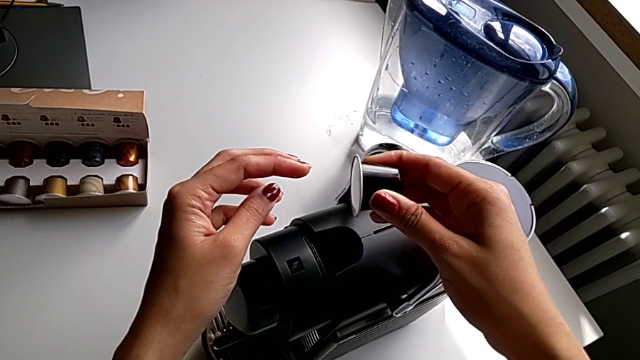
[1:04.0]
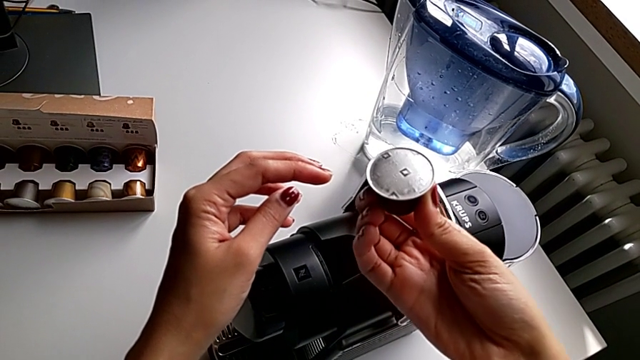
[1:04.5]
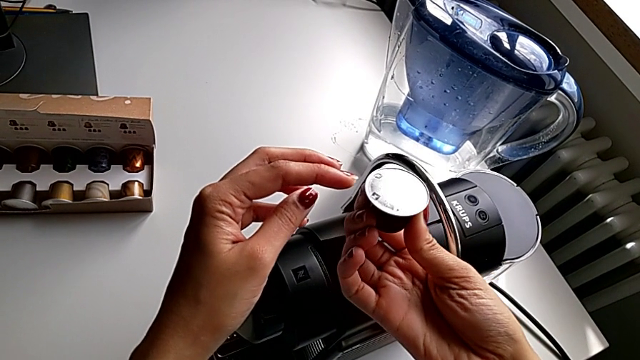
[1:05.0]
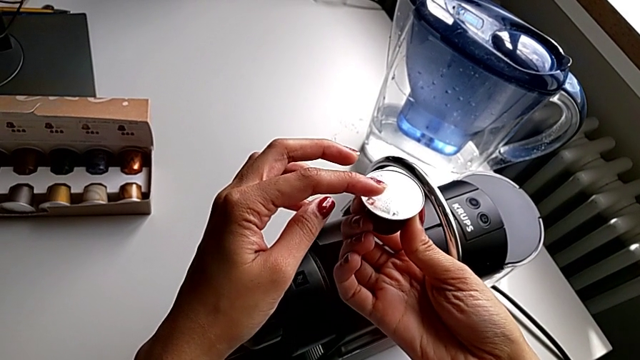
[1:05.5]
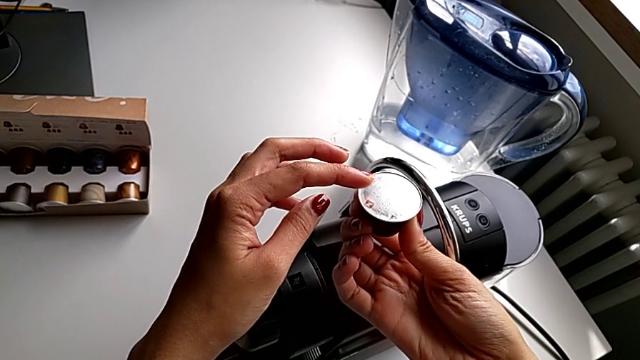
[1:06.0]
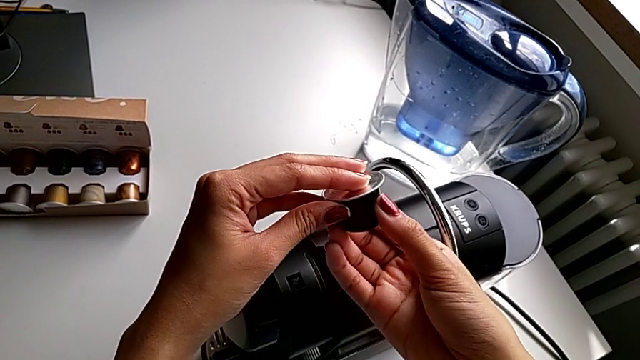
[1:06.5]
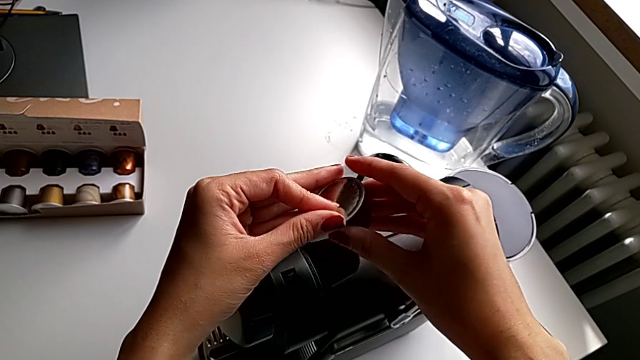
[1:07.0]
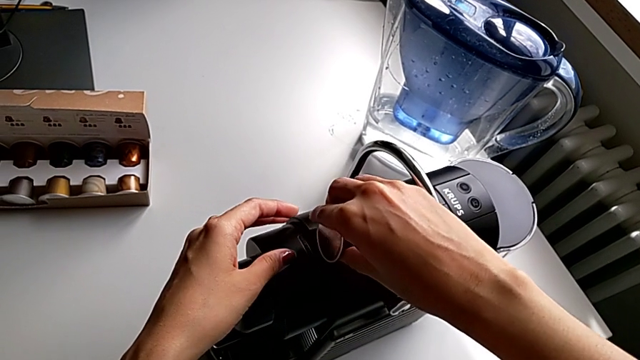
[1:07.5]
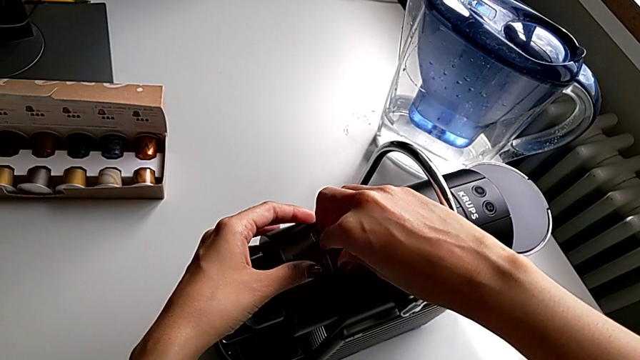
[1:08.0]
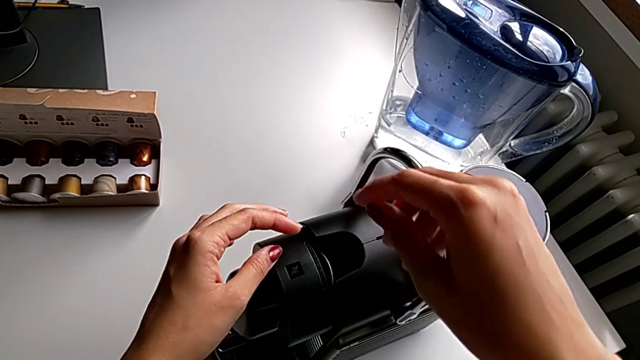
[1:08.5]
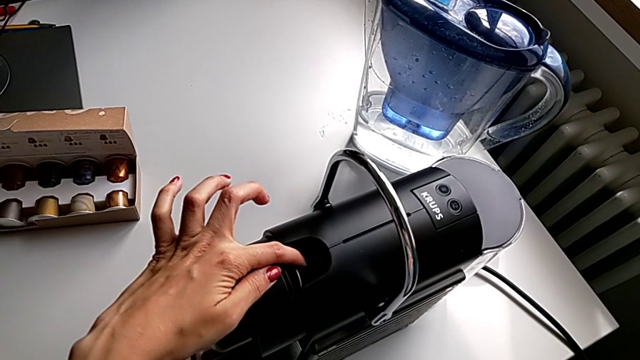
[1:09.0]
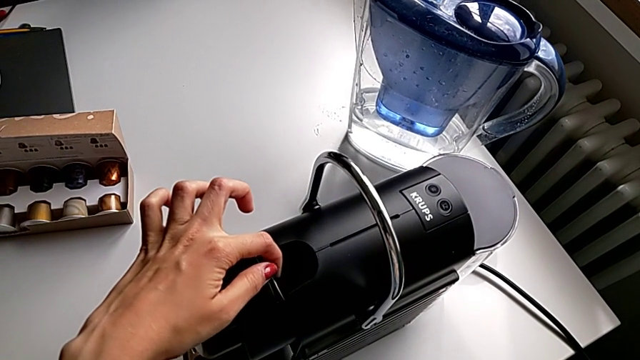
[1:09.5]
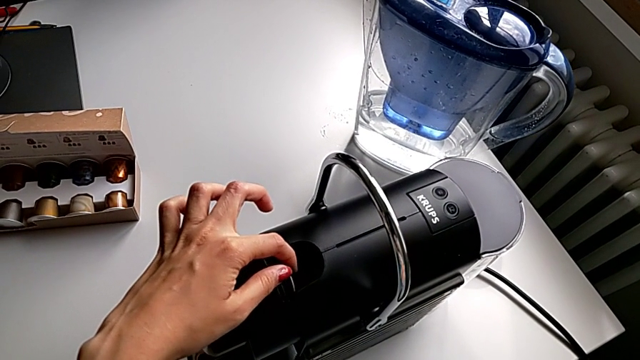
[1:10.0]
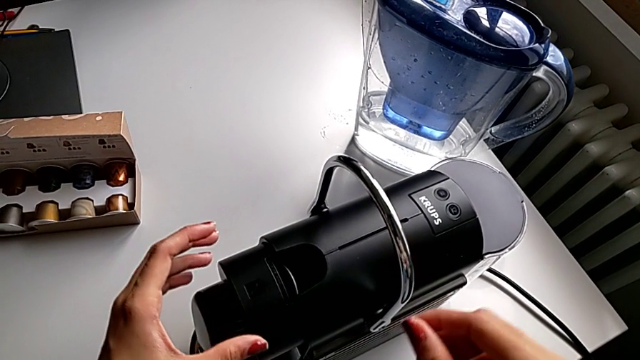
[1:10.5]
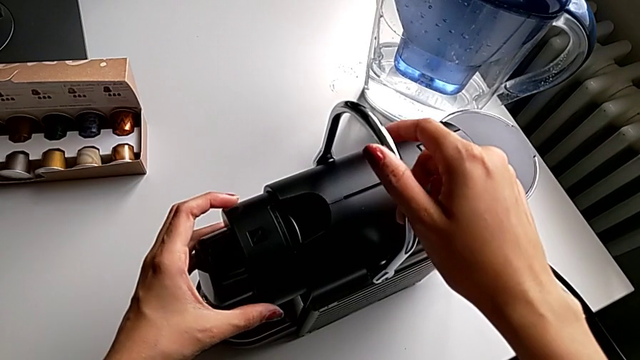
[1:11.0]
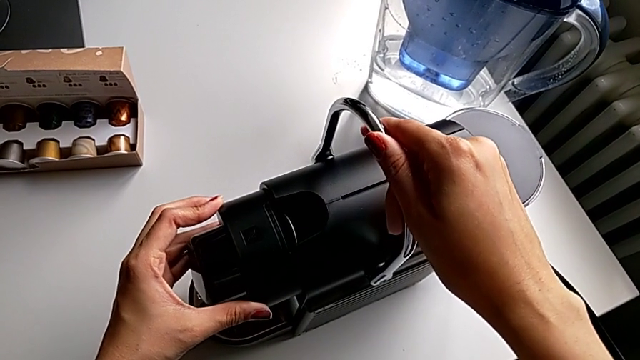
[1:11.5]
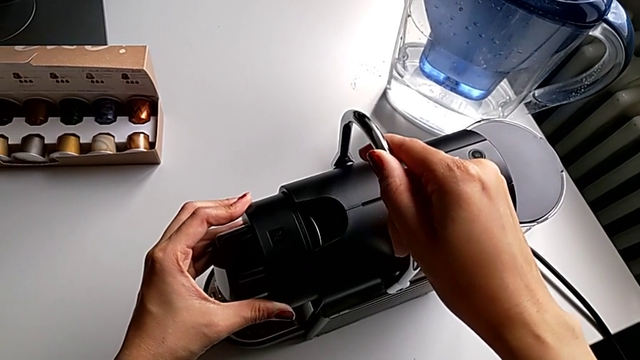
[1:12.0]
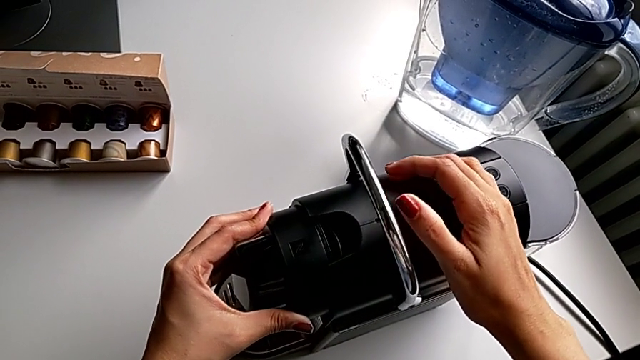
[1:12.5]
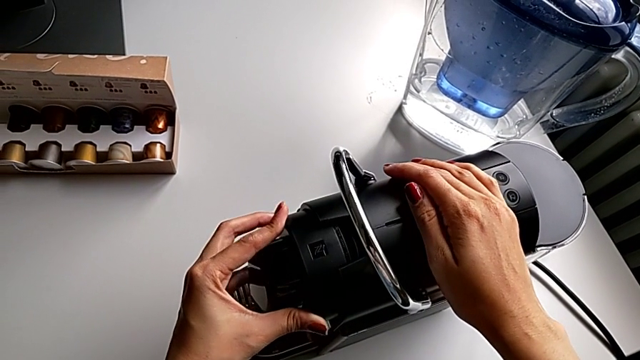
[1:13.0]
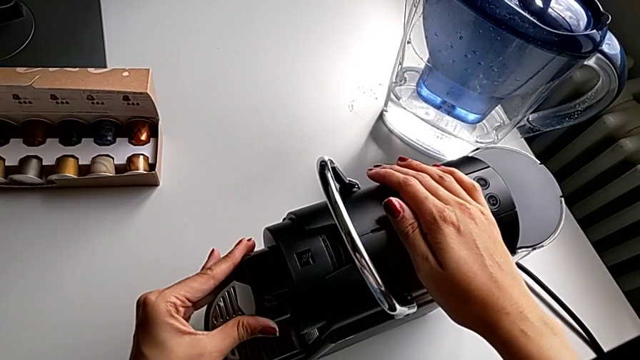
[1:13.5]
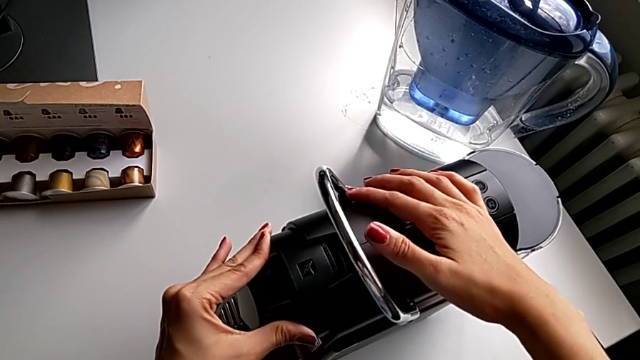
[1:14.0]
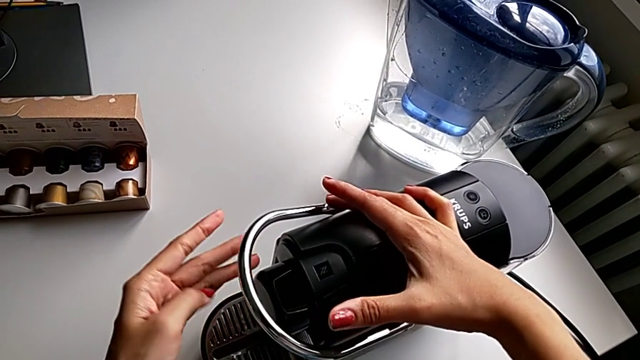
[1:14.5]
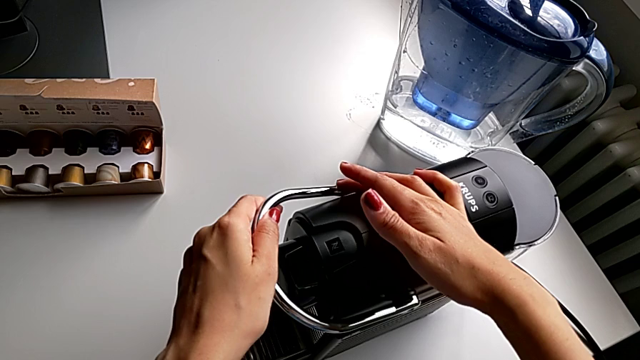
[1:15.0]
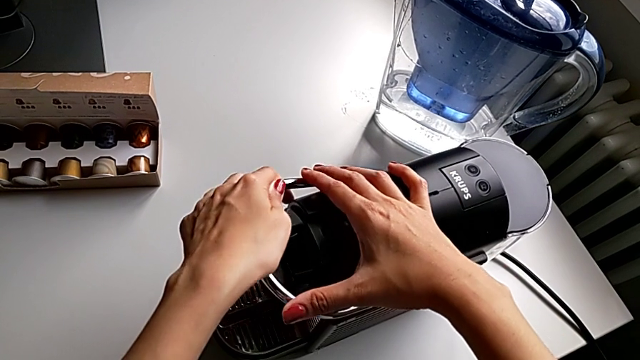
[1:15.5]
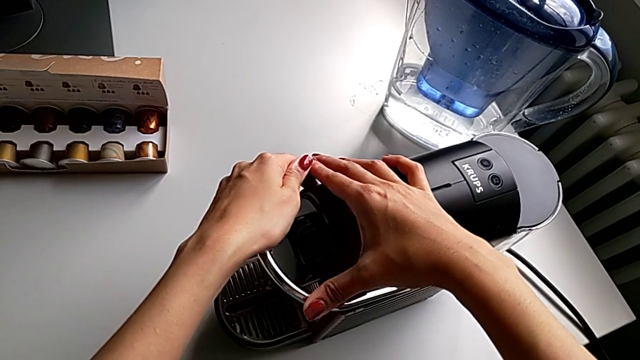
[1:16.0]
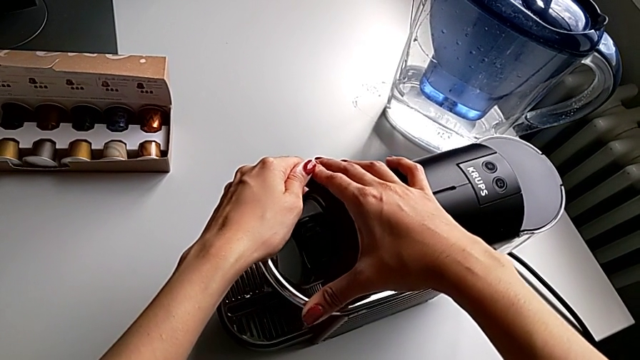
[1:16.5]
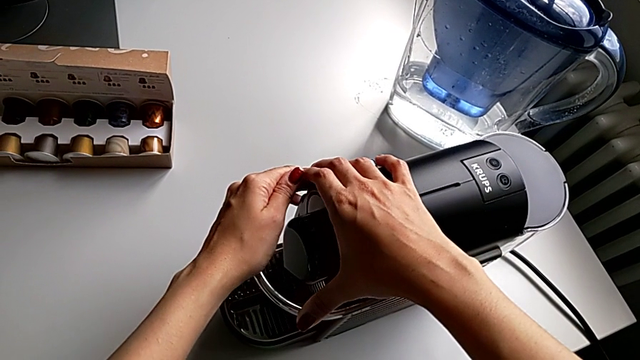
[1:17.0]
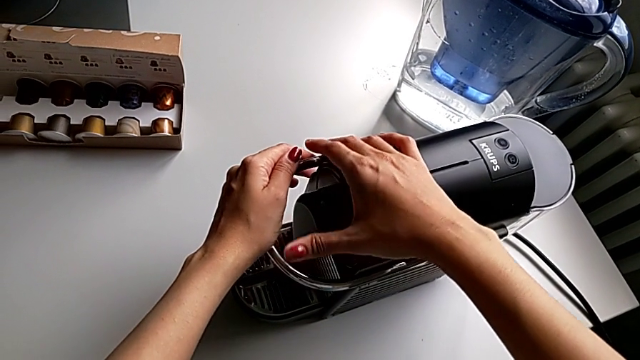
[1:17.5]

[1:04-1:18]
The camera wearer is making a cup of coffee. They inspect the coffee capsule, place it, grab the lever and press it.

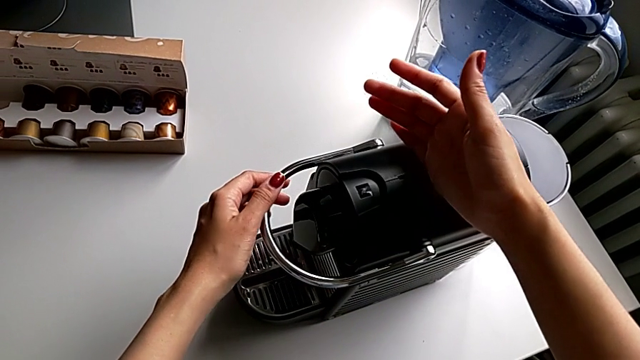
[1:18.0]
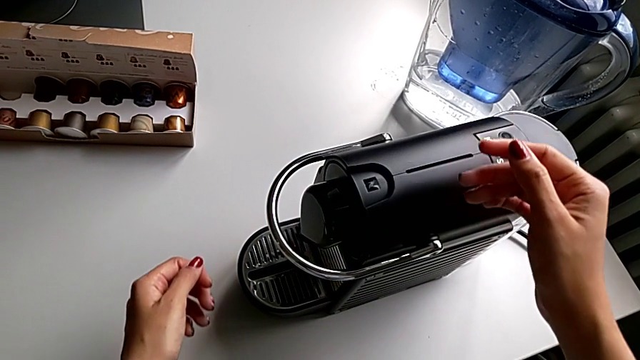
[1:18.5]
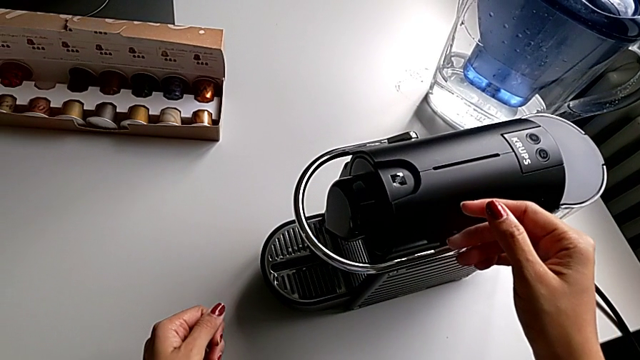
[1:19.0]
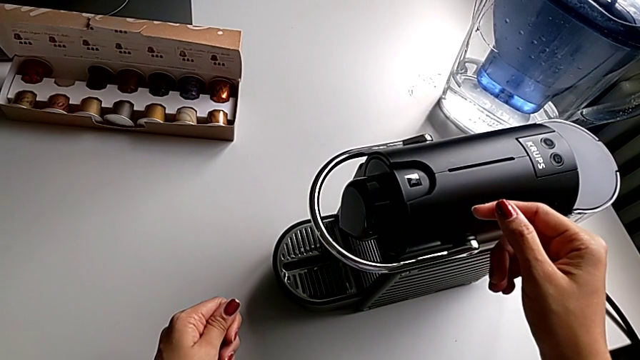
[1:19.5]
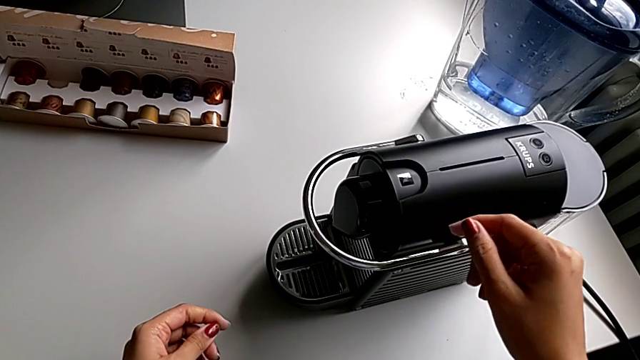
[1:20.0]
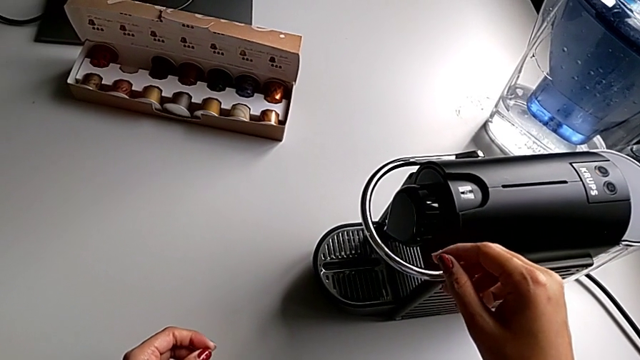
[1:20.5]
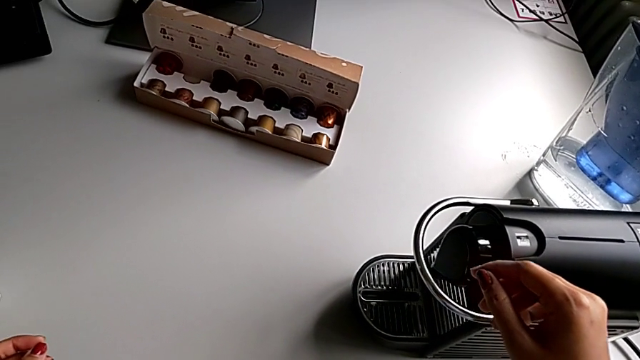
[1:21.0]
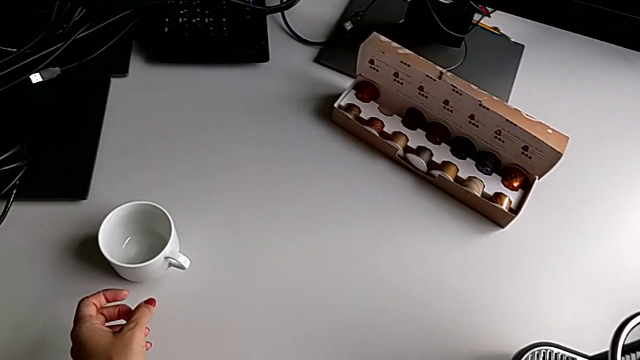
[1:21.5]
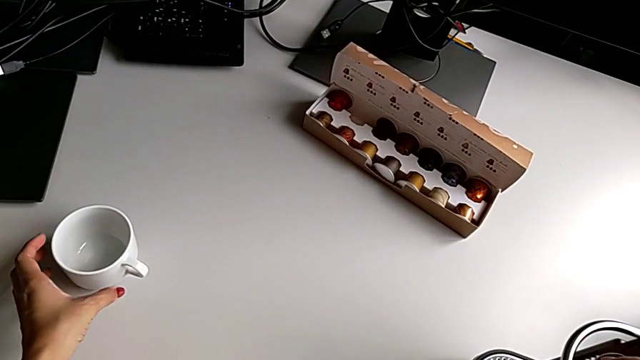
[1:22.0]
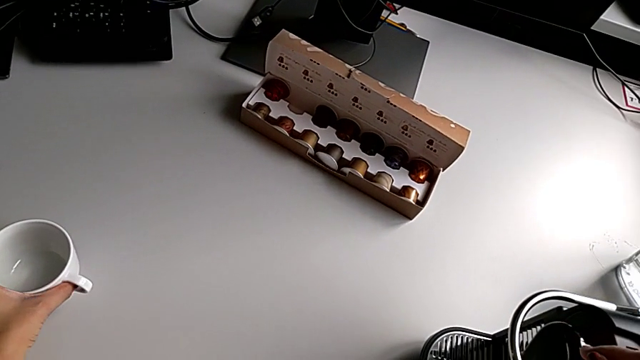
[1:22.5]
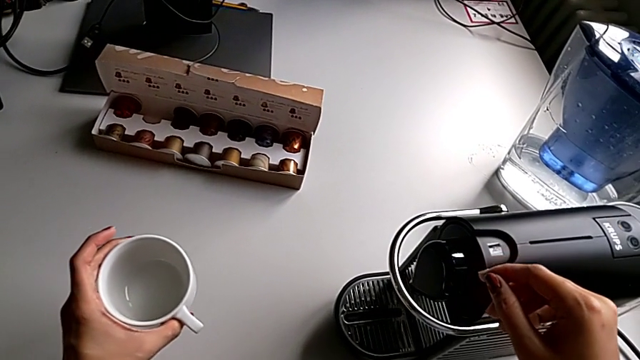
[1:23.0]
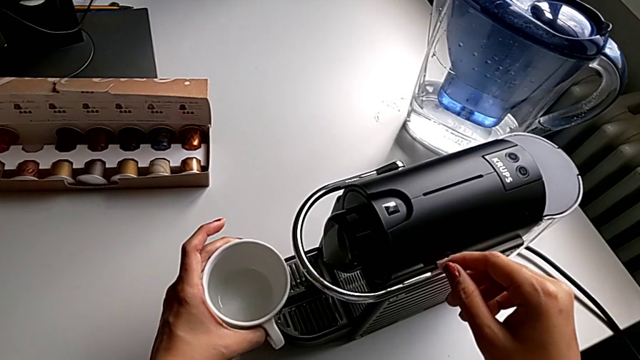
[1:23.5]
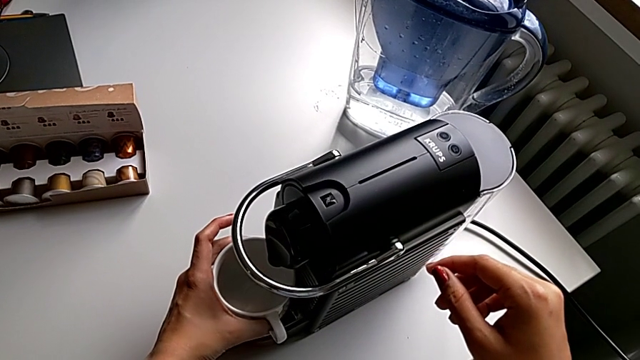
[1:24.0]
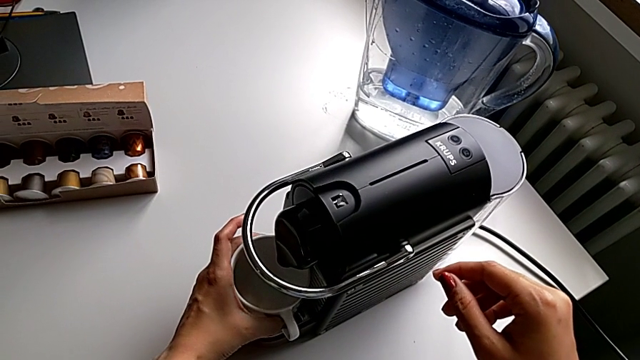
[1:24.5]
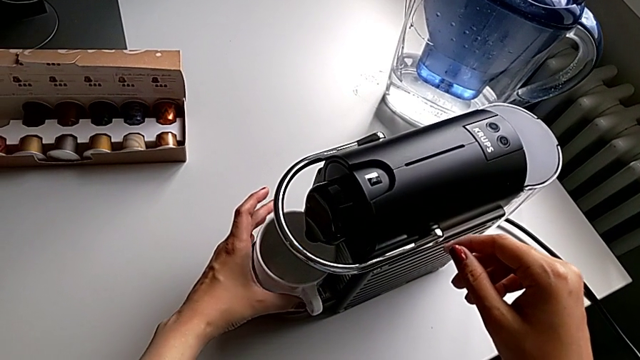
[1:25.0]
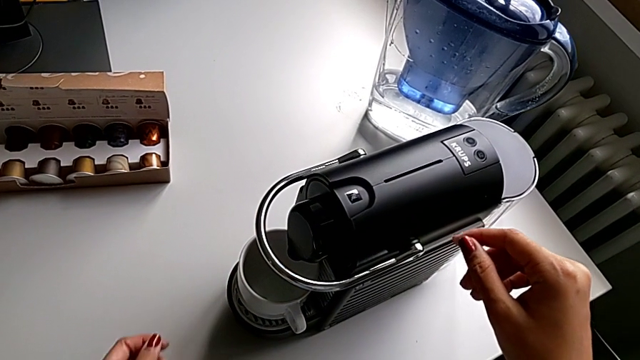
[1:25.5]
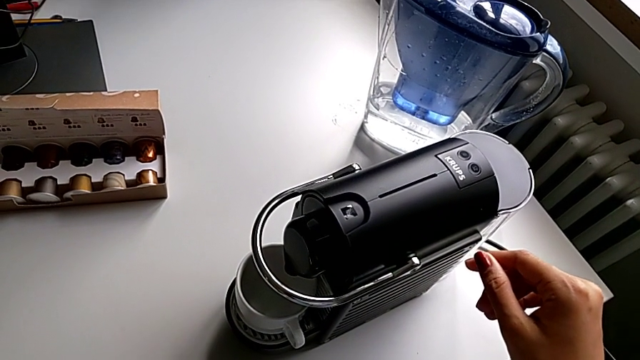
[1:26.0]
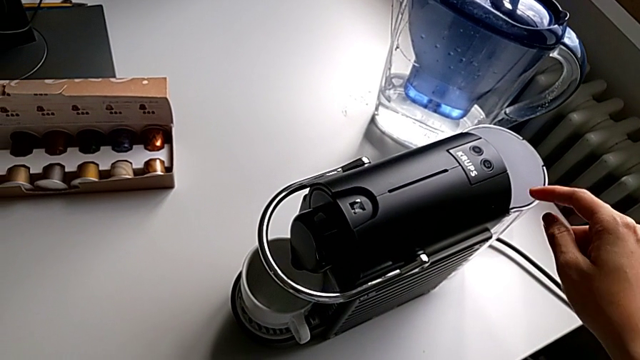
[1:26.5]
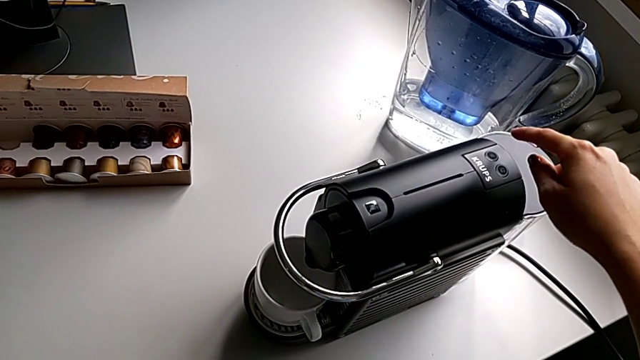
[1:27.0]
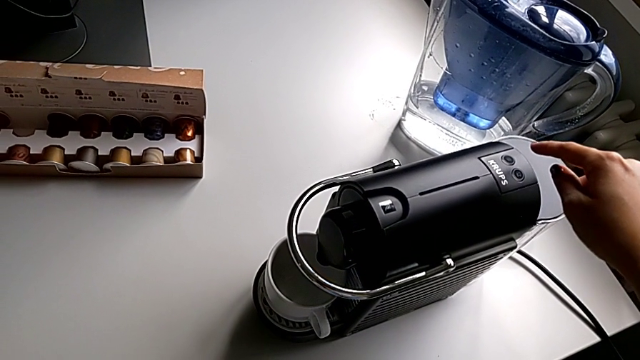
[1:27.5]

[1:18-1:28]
The camera wearer is making a cup of coffee. They grab the cup, lift it and place it.
